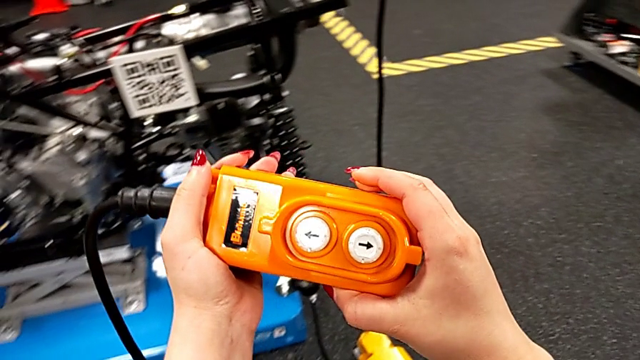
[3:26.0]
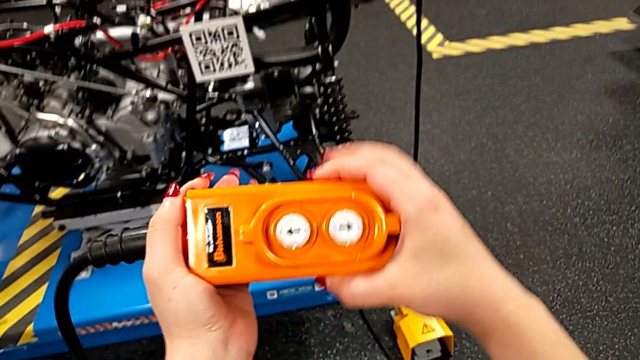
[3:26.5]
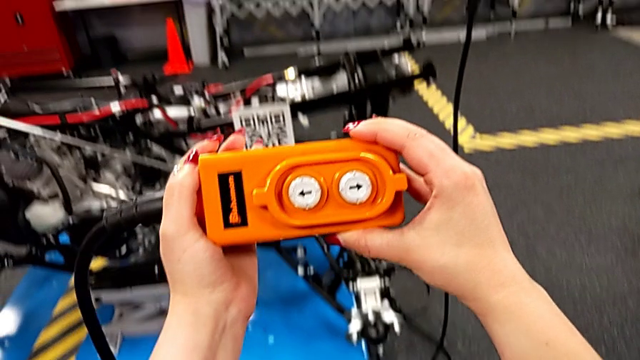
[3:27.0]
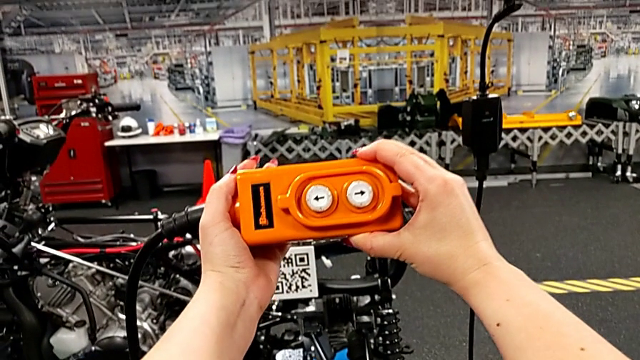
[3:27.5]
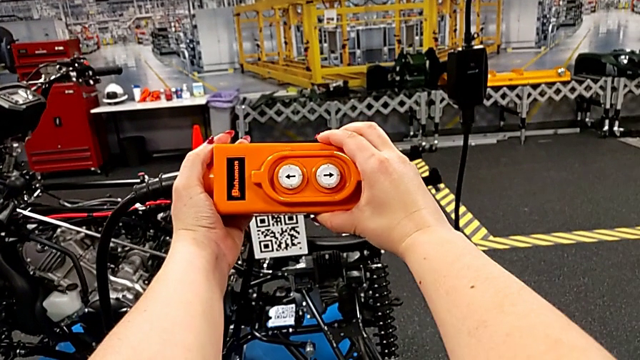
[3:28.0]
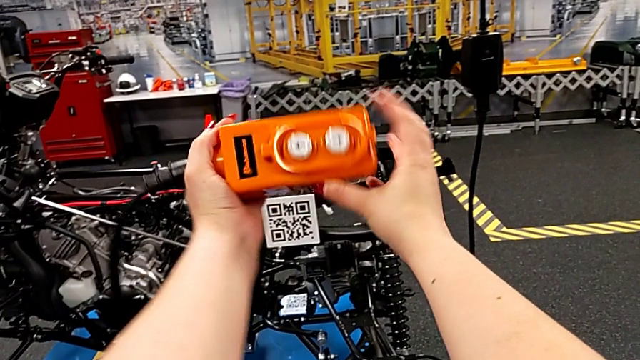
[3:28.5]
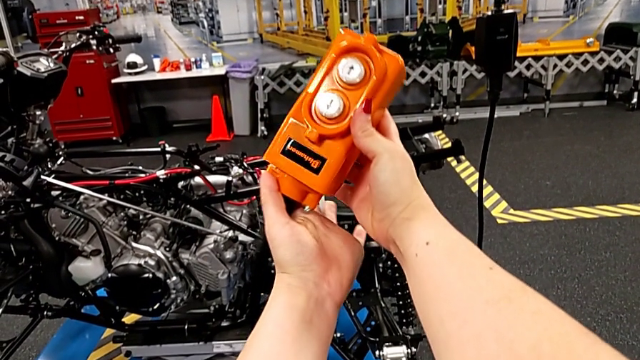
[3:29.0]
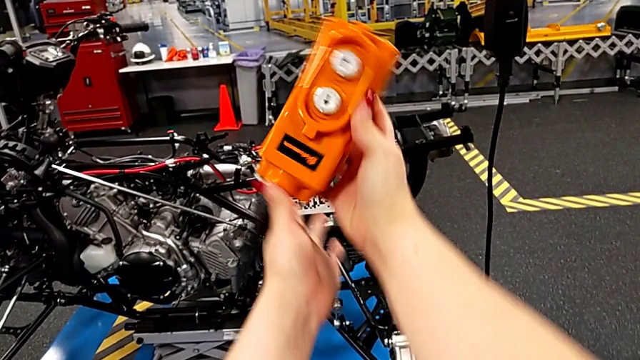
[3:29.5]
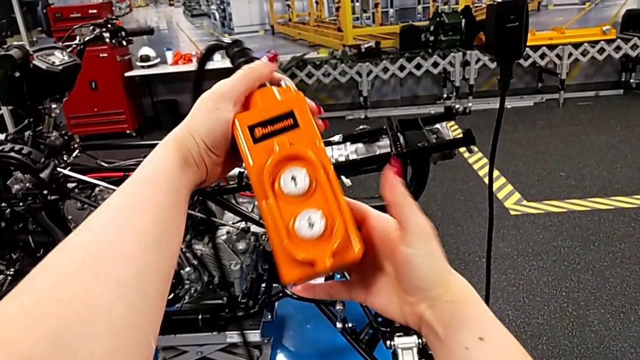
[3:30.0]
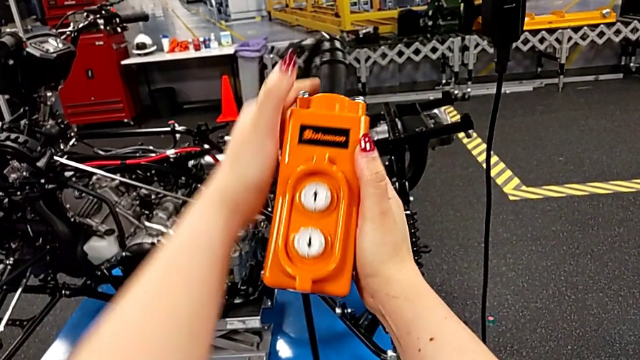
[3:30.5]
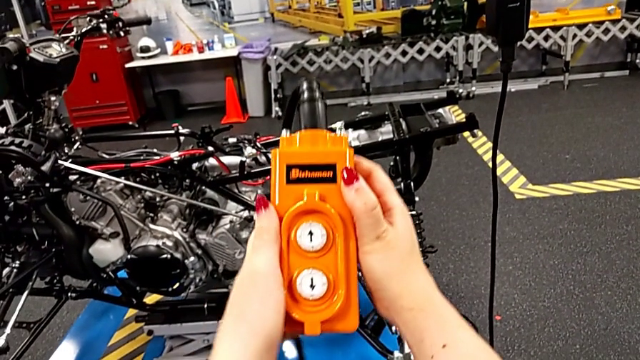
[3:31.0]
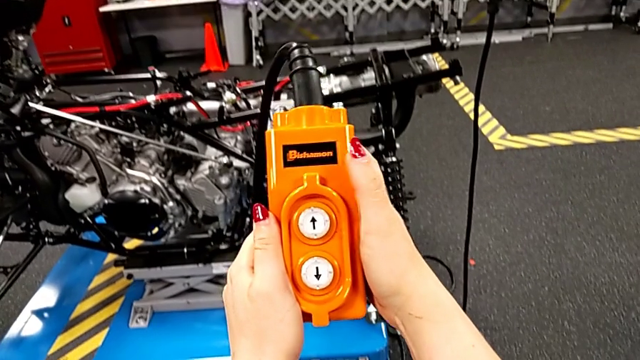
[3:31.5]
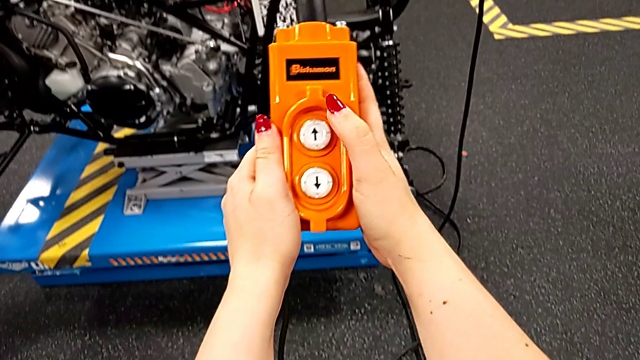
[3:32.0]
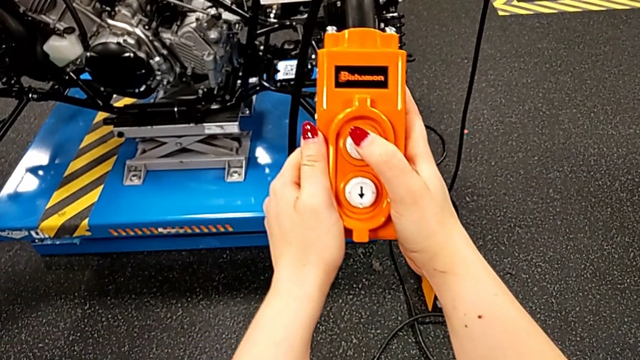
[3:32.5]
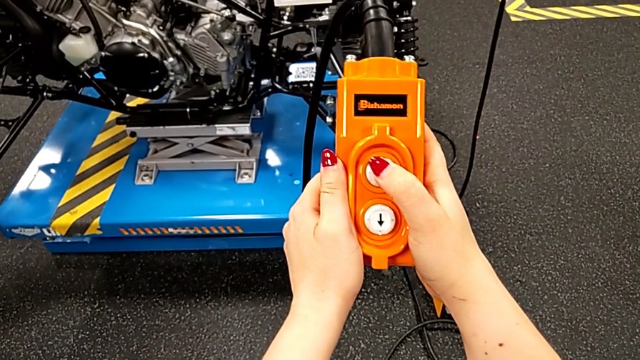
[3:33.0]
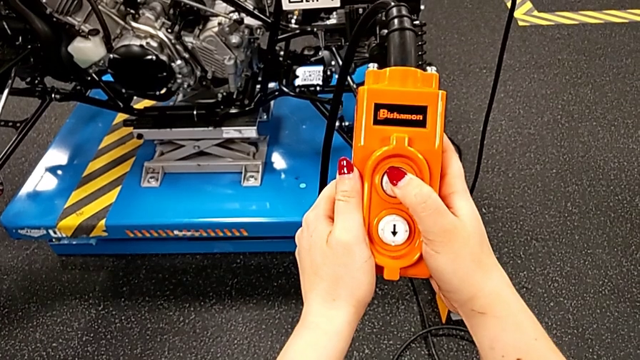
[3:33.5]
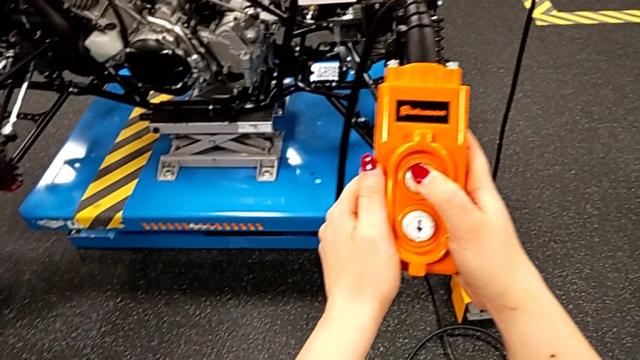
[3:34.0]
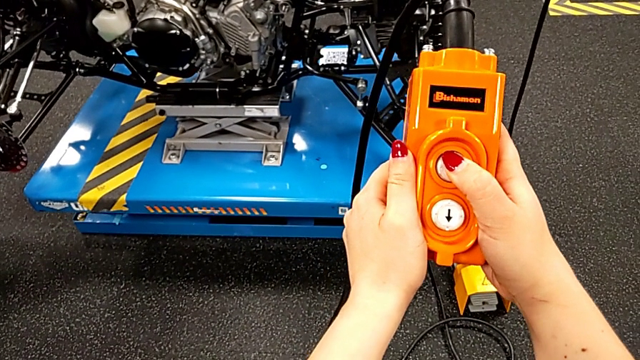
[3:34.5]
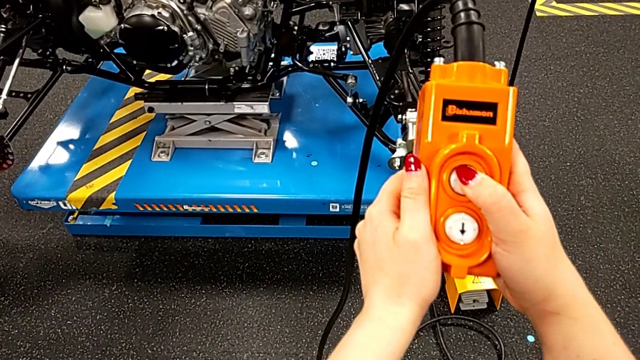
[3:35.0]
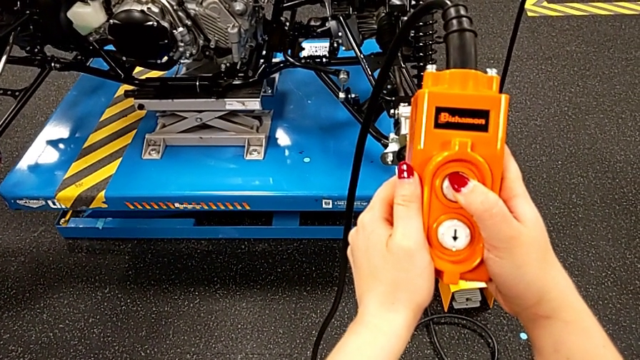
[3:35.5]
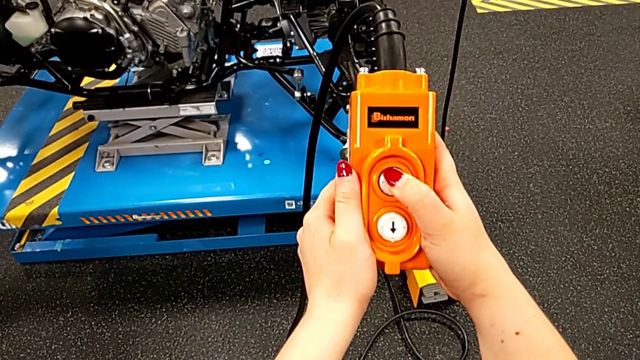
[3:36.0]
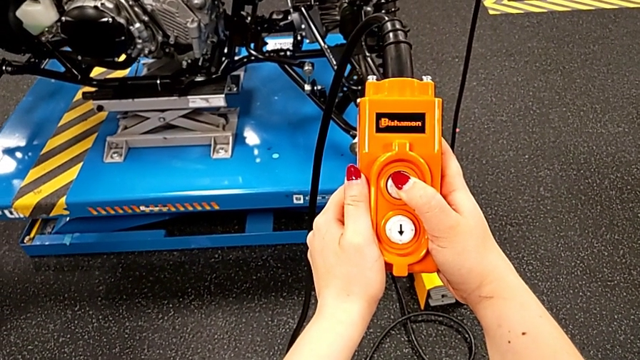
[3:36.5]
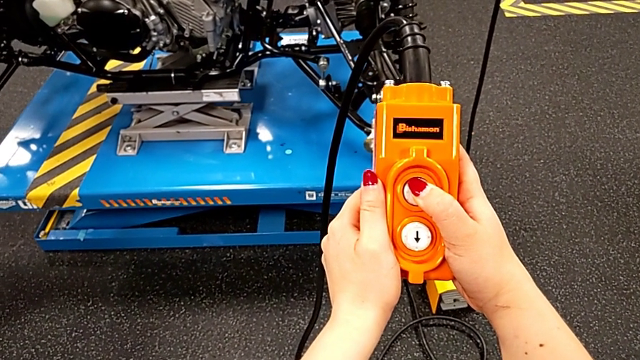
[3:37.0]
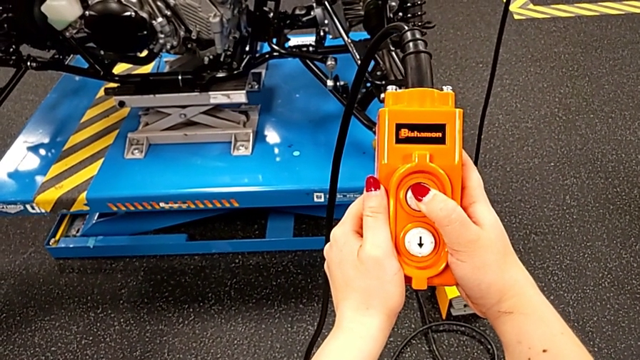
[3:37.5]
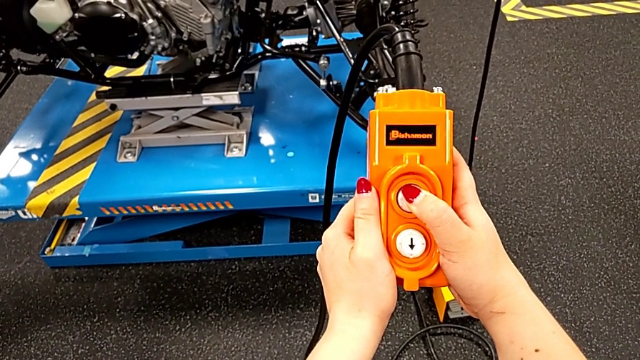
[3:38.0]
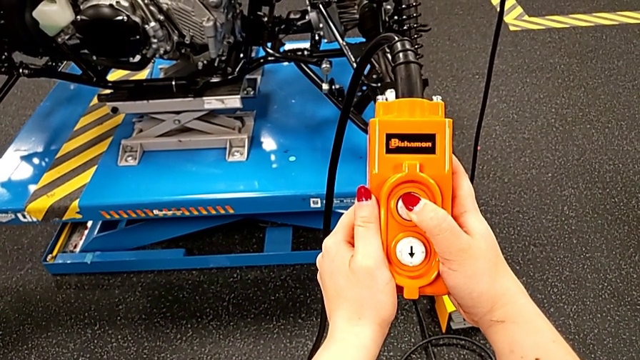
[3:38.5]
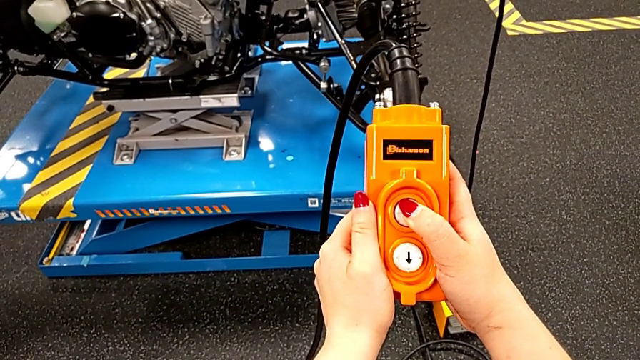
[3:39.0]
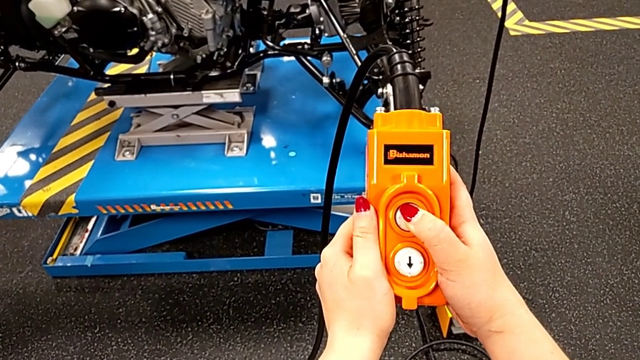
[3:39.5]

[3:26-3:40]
The camera wearer is grabbing an orange remote to lift the ATV. They wrongly hold the remote and flip it, holding the remote upside down. They hold it and press the button up.

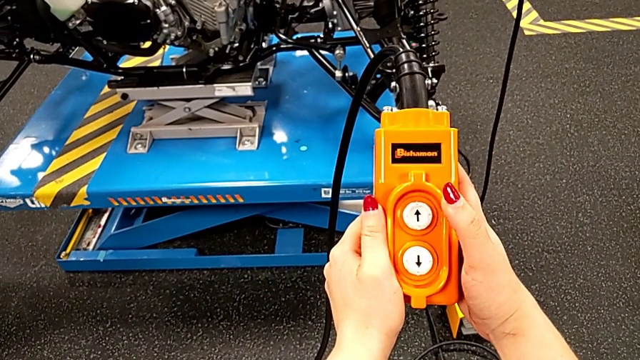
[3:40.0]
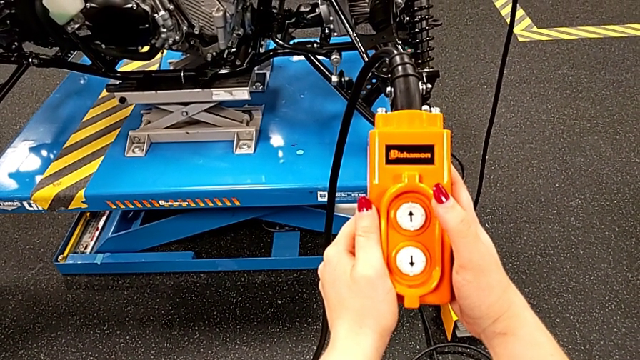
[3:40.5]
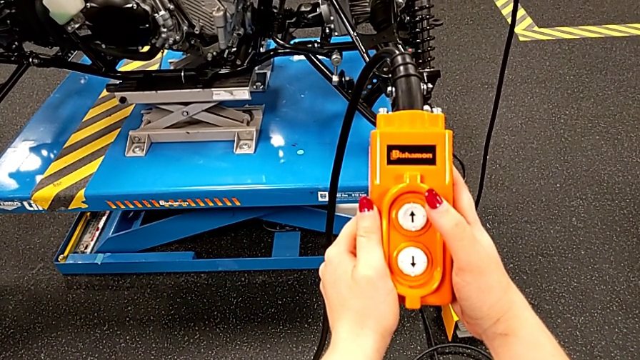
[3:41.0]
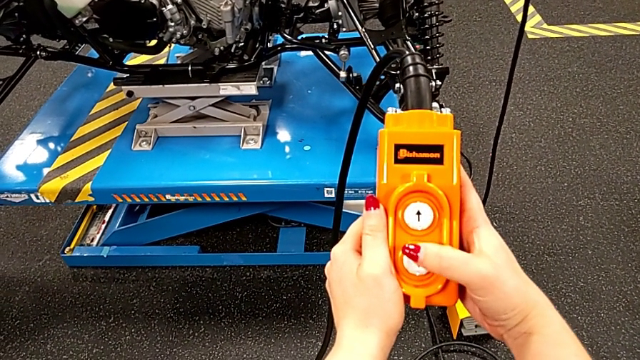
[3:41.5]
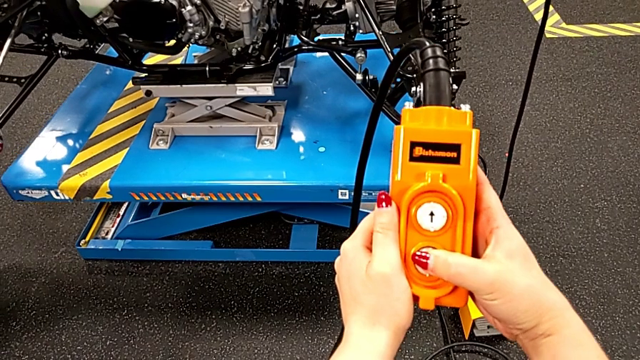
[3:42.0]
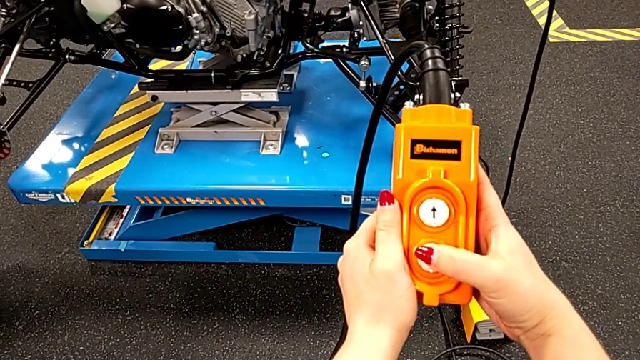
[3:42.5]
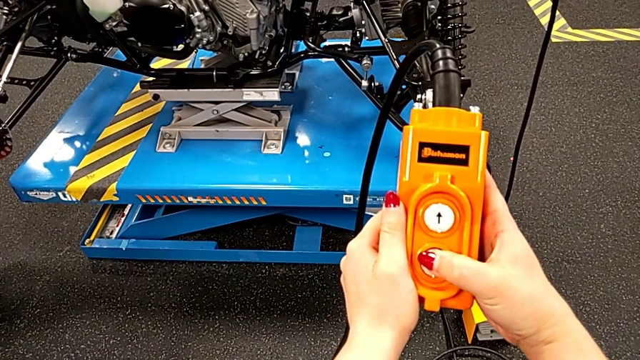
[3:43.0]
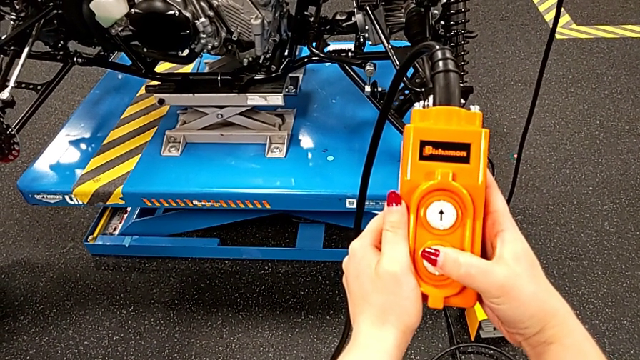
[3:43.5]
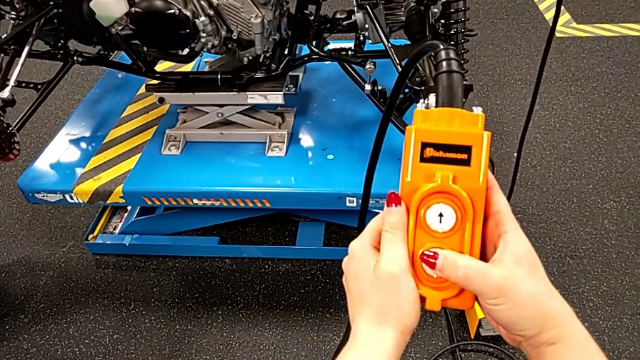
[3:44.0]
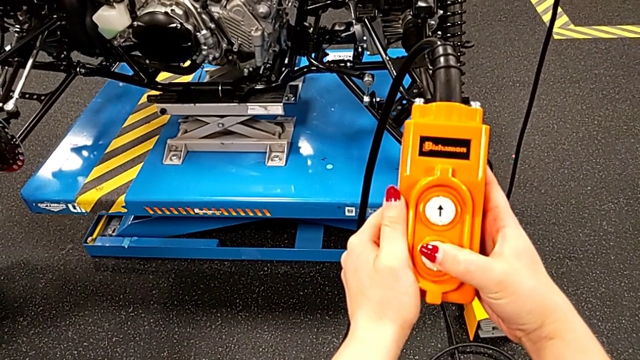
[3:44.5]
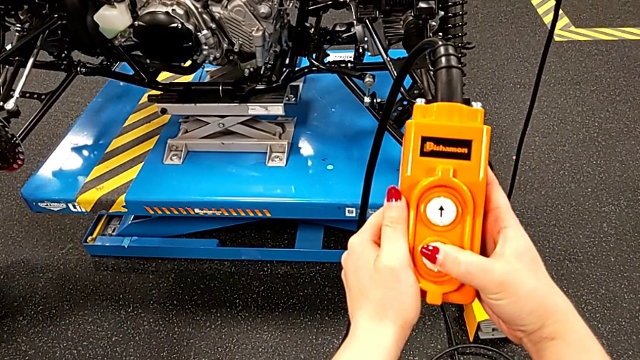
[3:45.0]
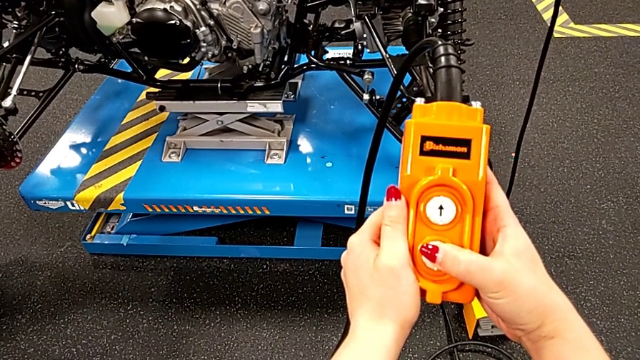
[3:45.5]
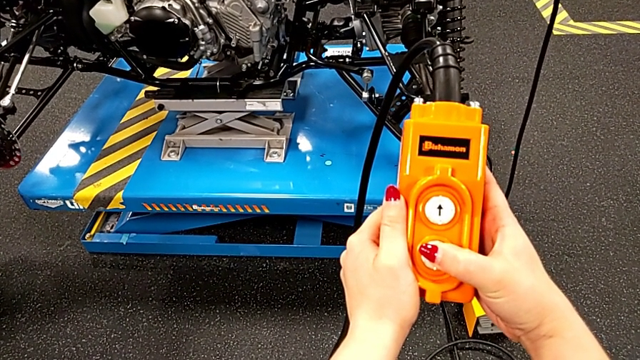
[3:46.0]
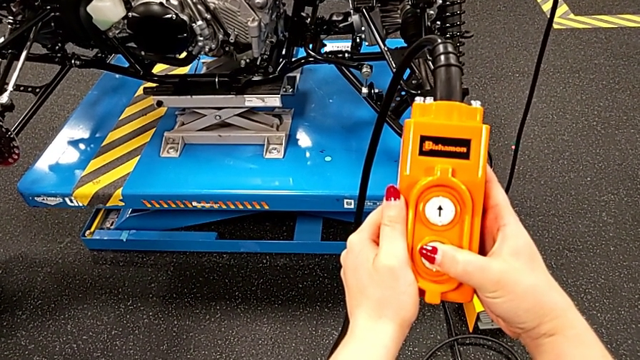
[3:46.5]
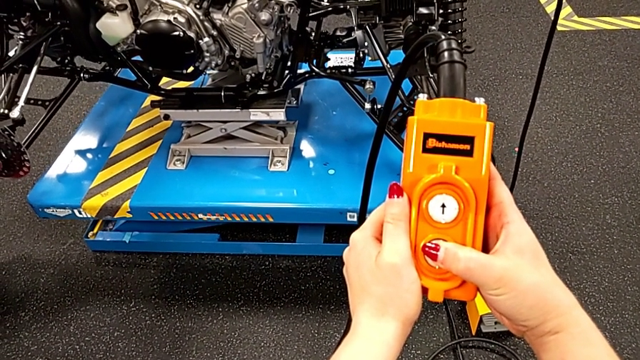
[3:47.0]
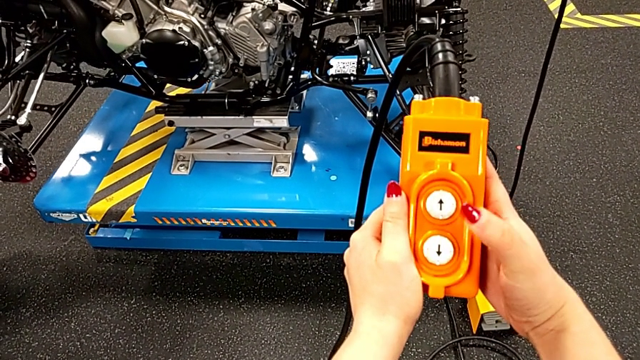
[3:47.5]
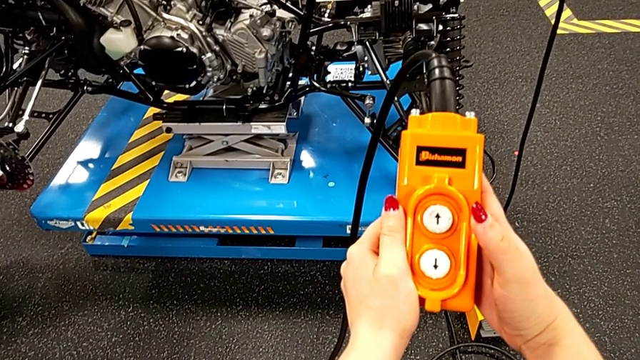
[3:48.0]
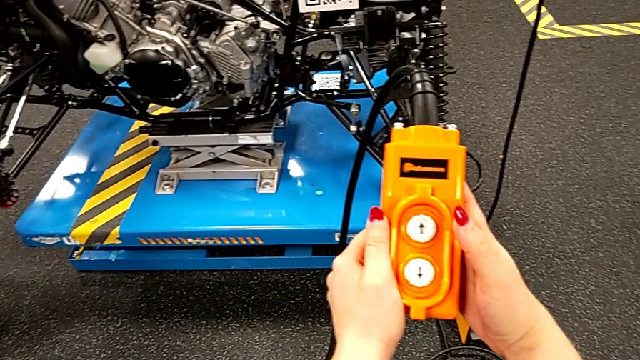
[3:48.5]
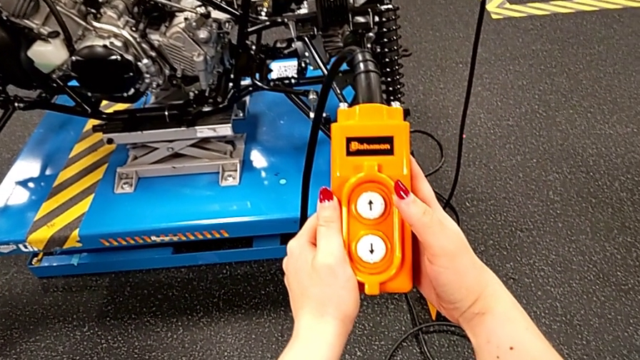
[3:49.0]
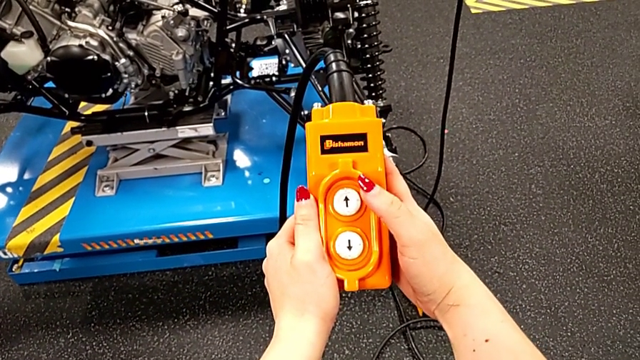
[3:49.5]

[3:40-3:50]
The camera wearer is grabbing an orange remote to lift the ATV. They hold the remote and press the button down three times.
